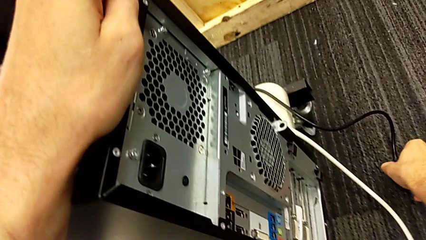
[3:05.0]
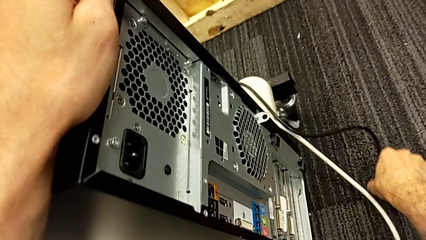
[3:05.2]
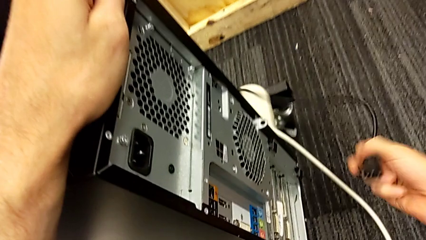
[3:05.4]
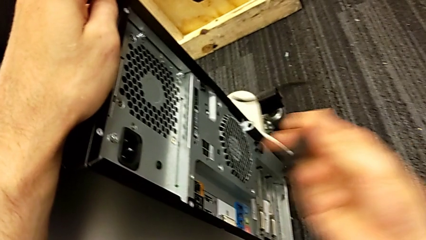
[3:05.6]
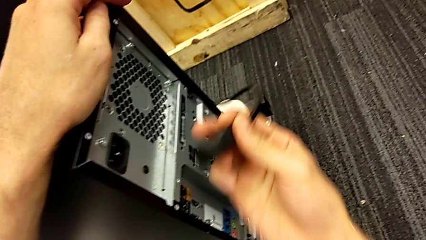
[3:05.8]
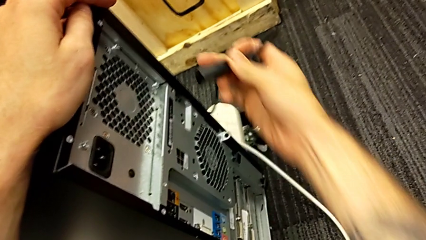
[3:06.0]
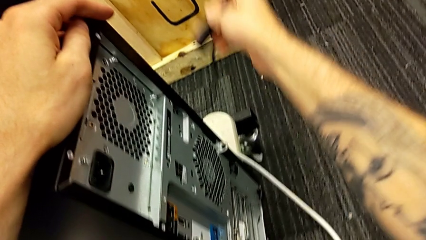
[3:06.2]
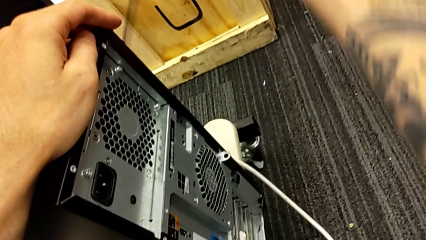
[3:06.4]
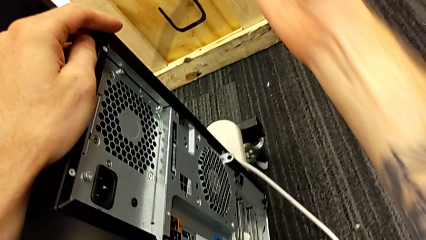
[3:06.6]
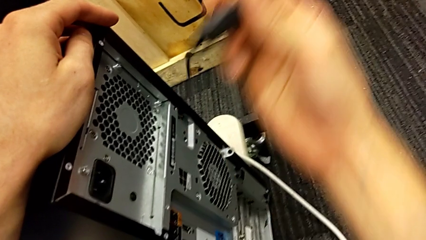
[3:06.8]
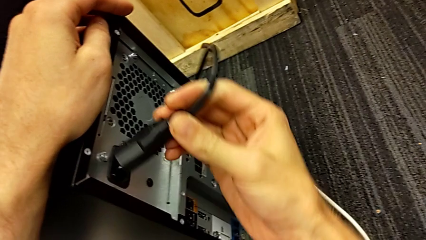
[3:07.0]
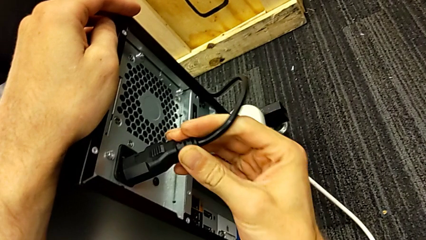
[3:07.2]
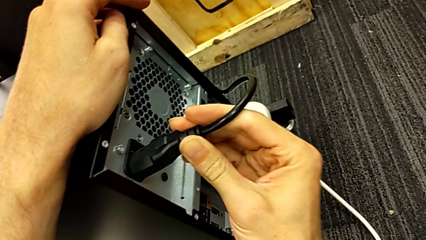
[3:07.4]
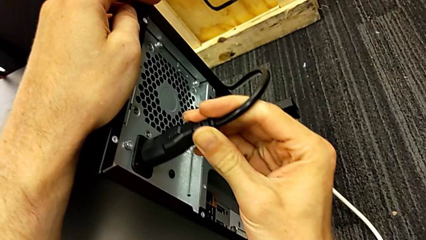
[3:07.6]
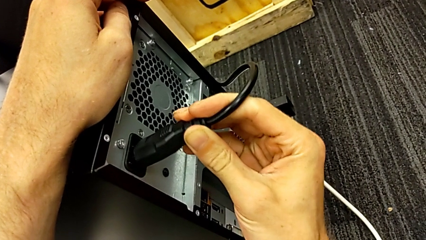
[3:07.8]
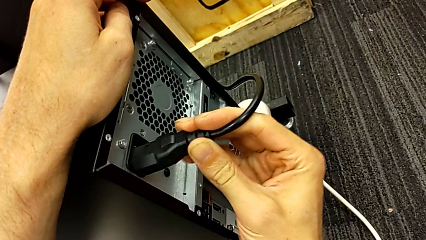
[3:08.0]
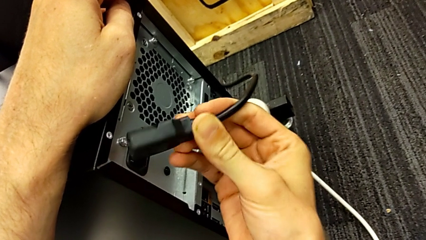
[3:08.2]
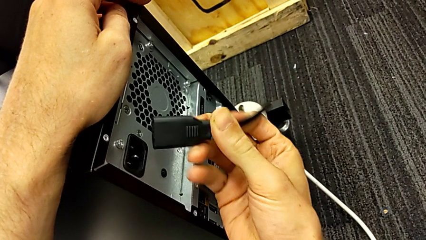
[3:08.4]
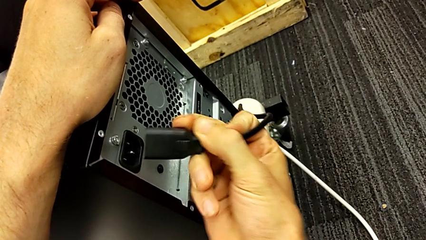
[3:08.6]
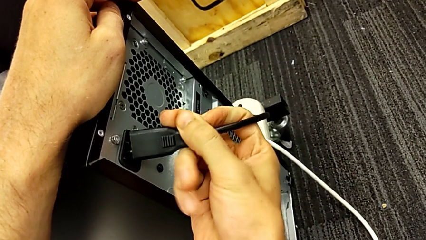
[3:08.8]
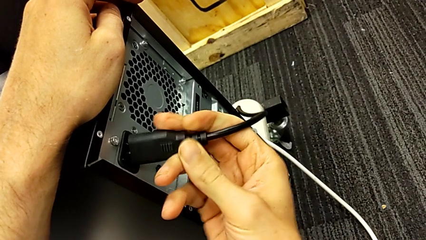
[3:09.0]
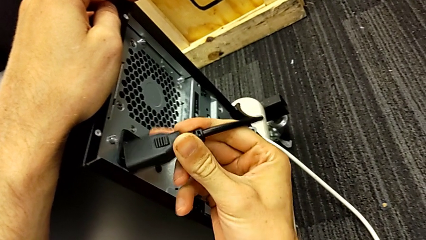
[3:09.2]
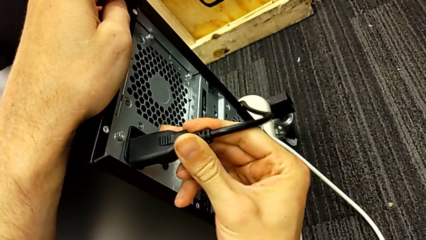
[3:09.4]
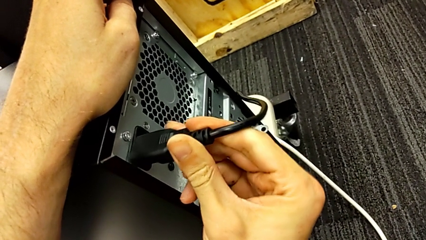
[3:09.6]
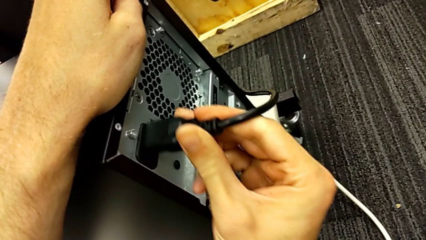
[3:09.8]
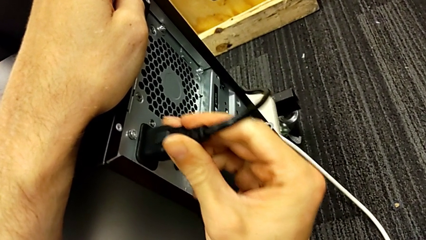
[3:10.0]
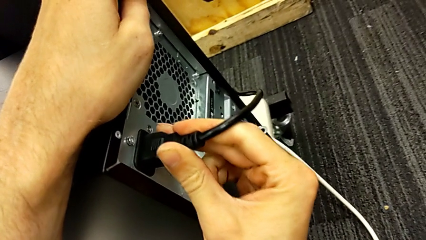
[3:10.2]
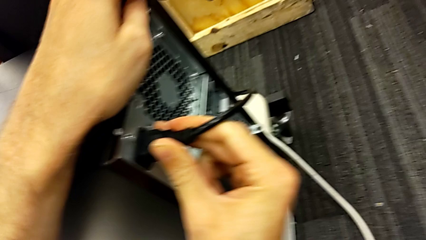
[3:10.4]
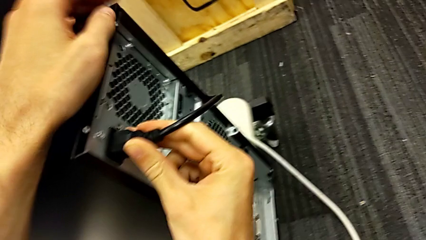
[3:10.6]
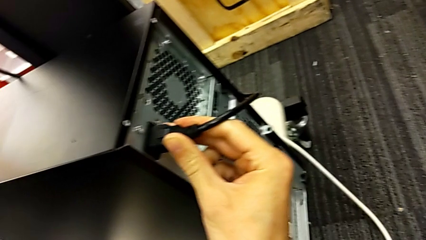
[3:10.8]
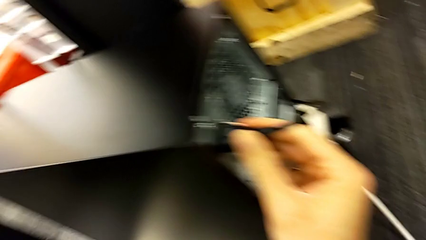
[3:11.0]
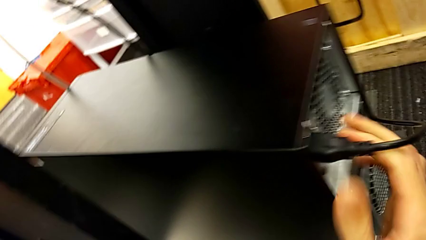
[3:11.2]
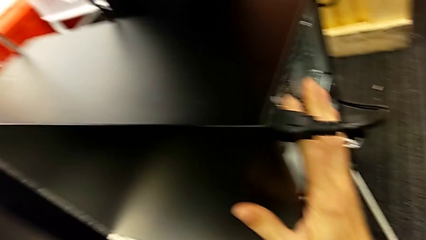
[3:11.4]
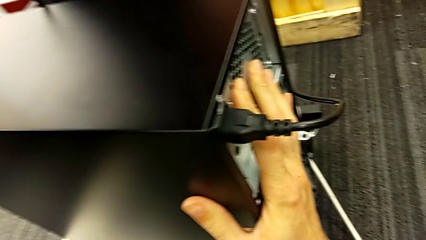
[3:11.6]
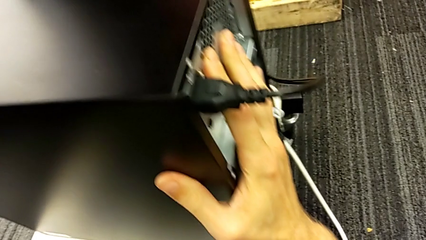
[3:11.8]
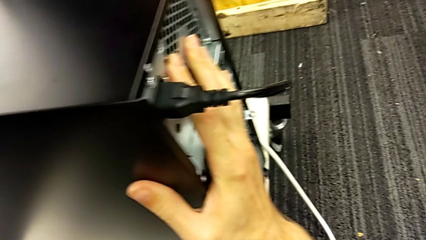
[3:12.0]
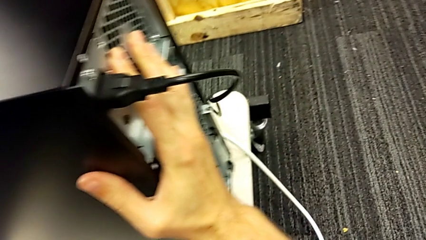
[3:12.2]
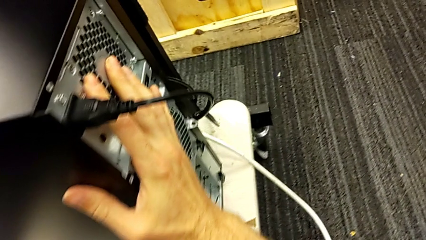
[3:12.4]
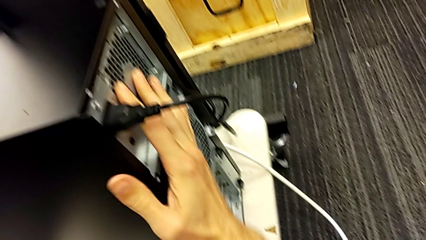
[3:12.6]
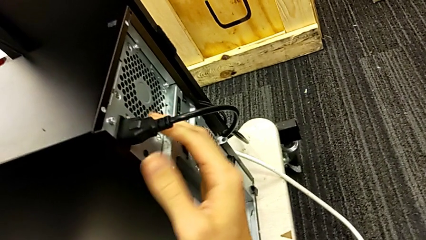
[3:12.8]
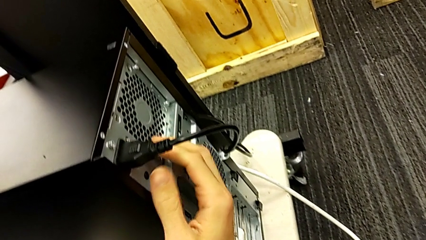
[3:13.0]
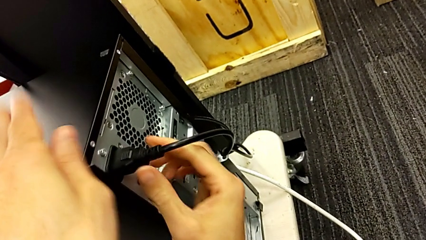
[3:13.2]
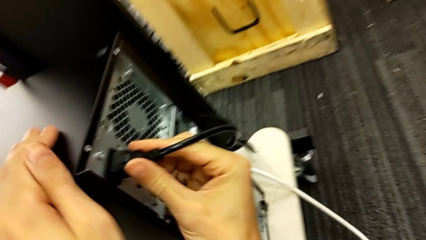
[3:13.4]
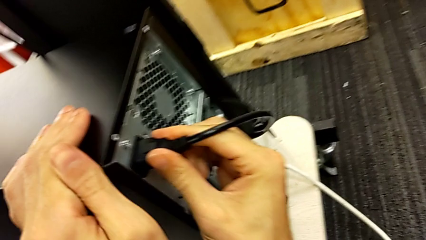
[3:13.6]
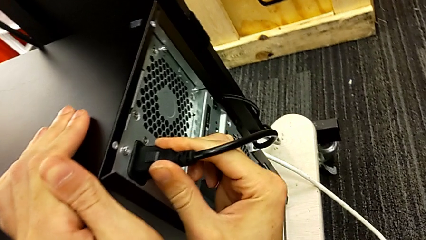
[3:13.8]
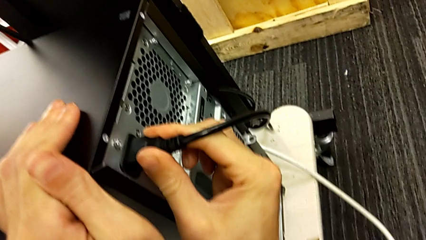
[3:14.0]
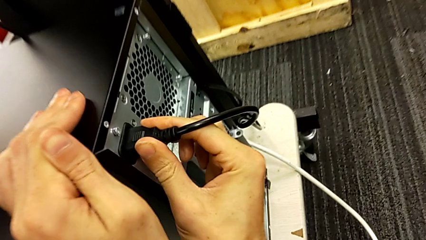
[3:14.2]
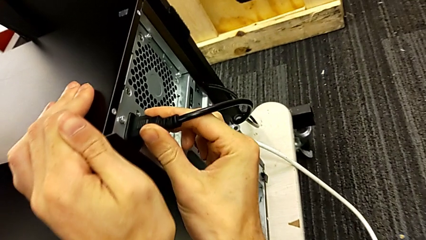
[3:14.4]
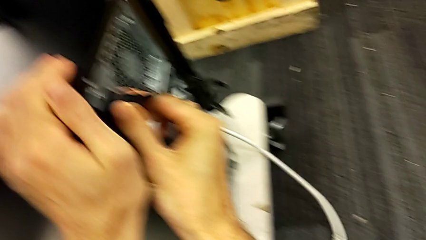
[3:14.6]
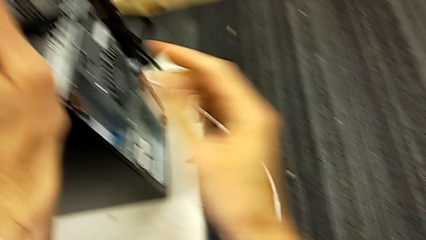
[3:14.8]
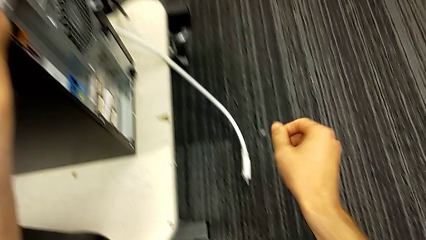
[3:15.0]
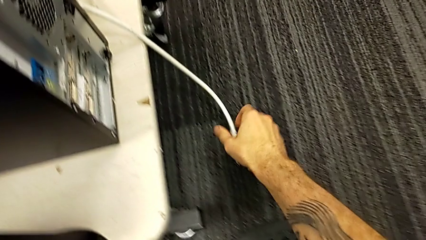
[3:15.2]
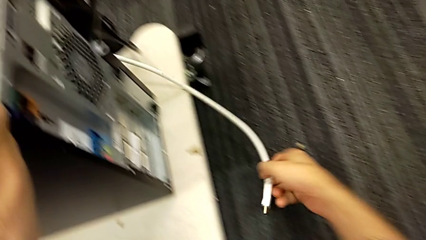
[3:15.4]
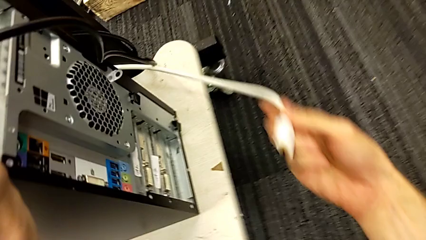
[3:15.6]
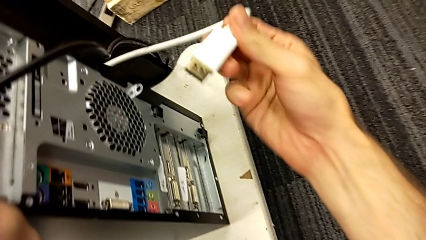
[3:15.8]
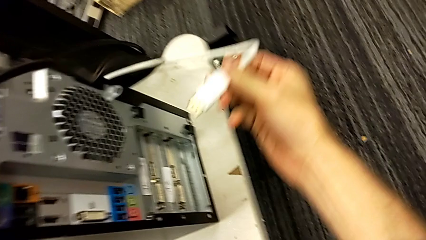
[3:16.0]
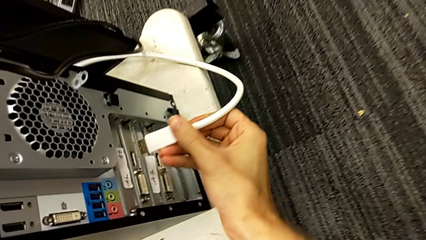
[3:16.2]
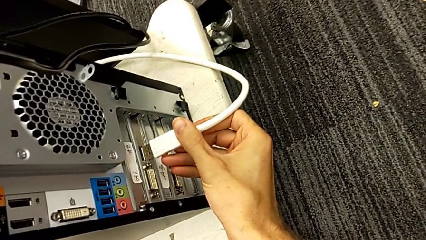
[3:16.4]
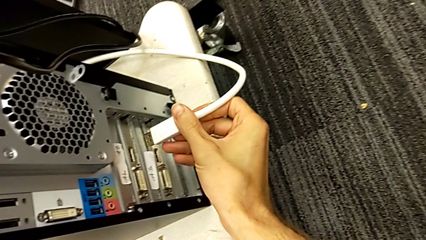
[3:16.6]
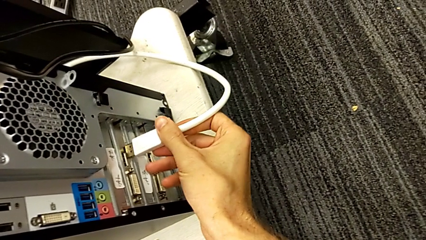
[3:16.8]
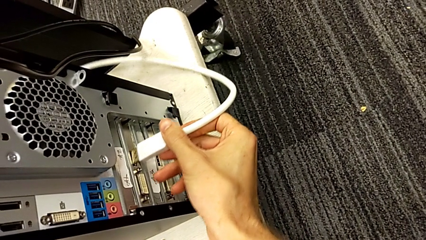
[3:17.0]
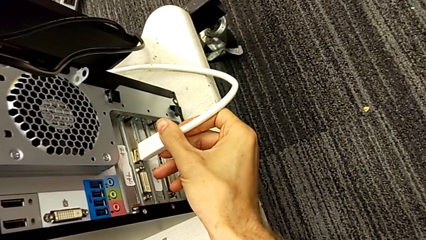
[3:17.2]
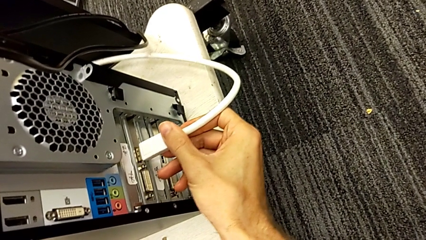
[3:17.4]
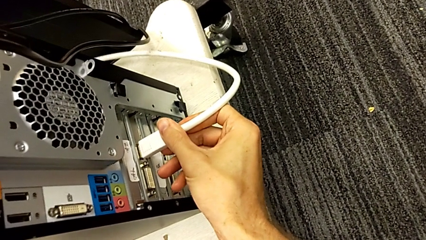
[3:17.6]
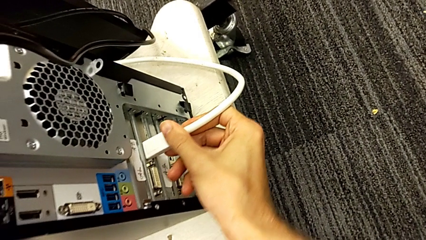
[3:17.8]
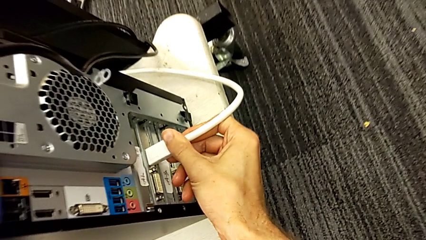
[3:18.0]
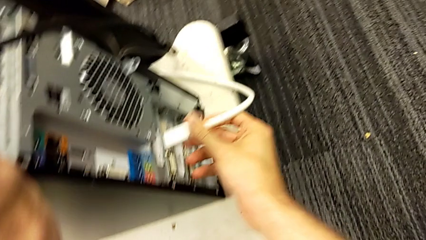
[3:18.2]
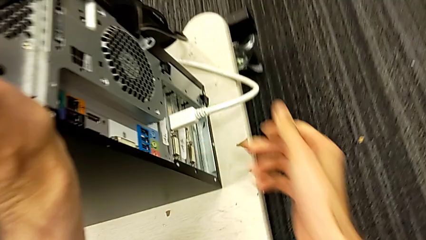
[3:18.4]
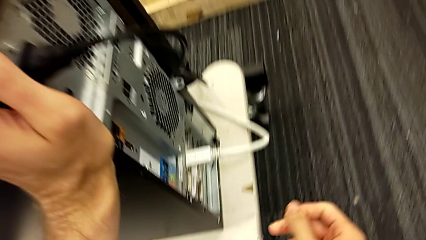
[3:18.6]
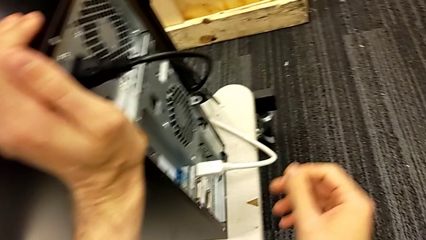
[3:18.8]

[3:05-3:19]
The camera wearer is assembling the computer tower. They grab the cable power supply, assemble it, push the computer tower, pull the cable power supply, grab the HDMI cable and assemble it.
